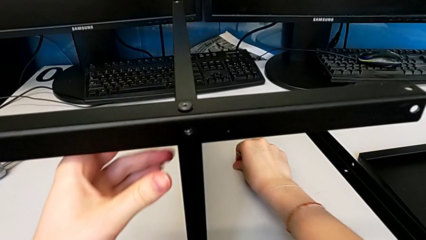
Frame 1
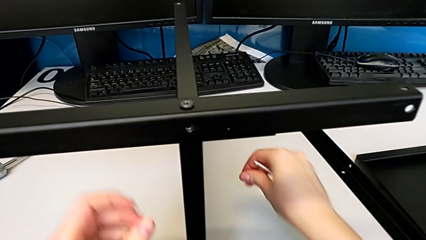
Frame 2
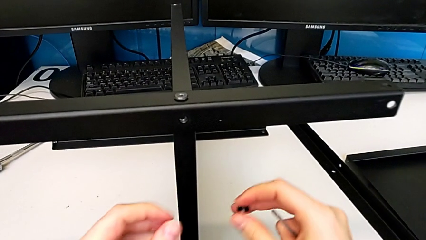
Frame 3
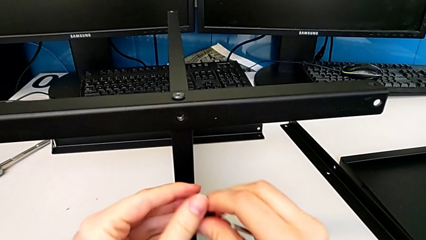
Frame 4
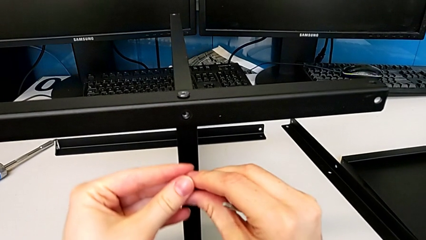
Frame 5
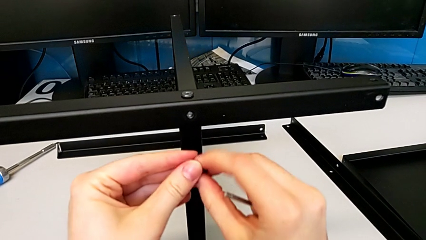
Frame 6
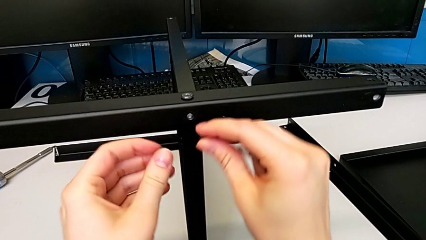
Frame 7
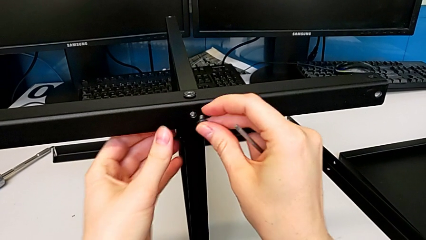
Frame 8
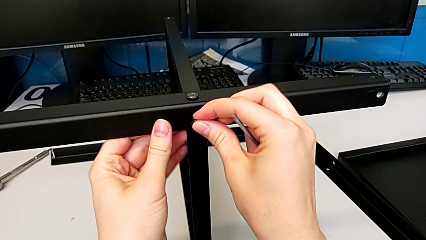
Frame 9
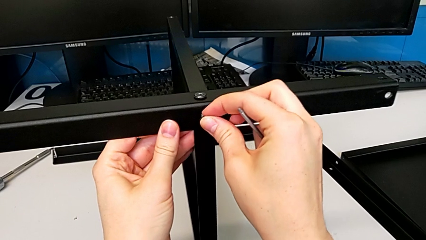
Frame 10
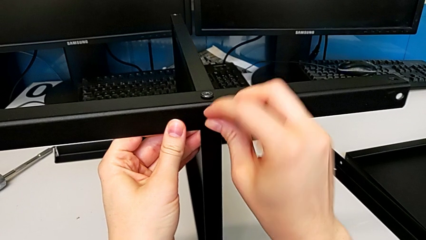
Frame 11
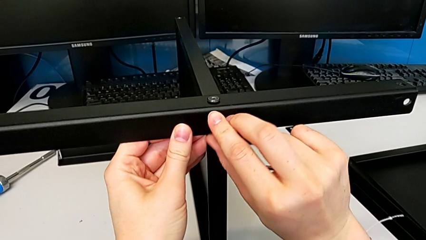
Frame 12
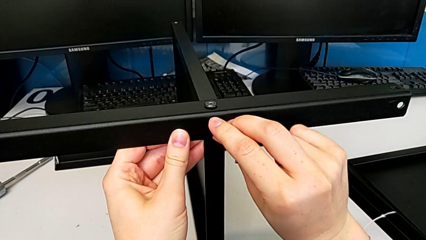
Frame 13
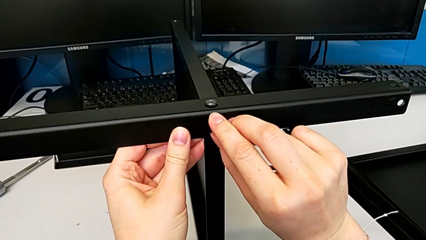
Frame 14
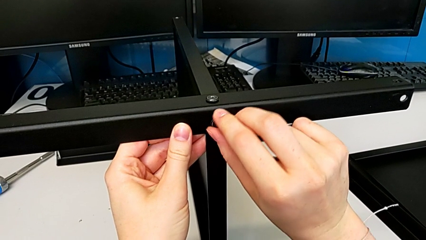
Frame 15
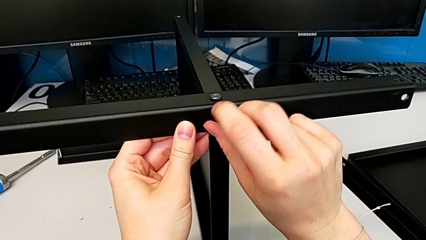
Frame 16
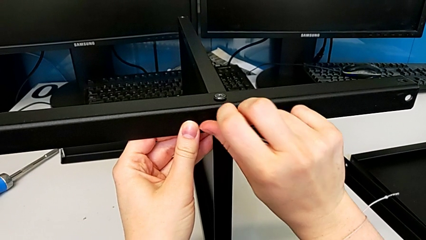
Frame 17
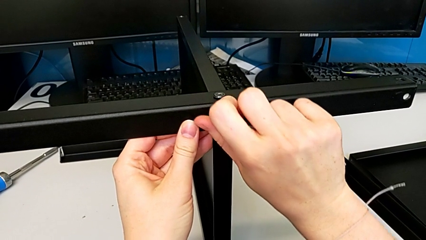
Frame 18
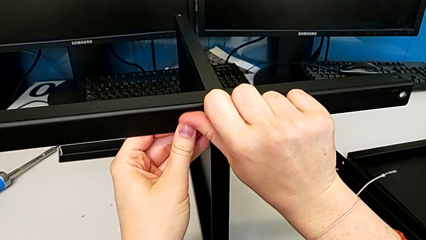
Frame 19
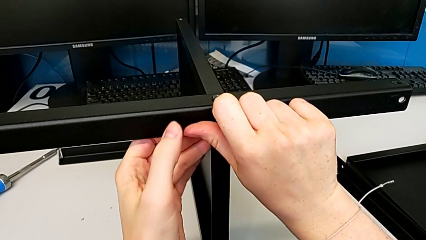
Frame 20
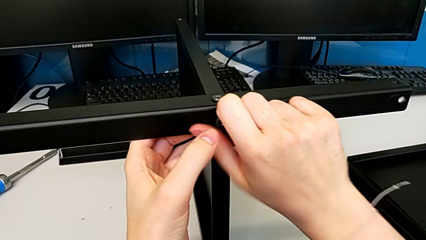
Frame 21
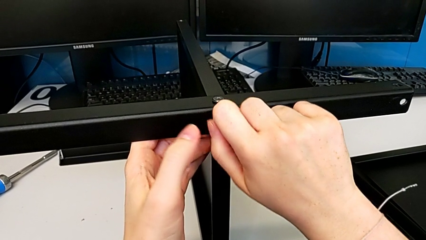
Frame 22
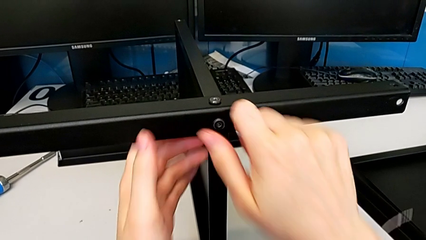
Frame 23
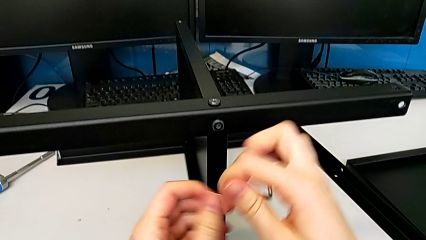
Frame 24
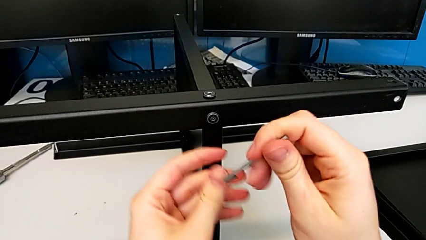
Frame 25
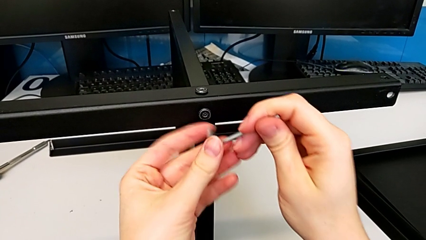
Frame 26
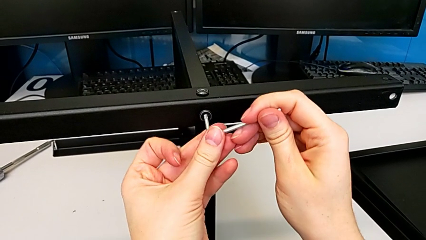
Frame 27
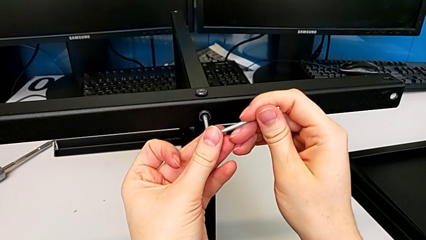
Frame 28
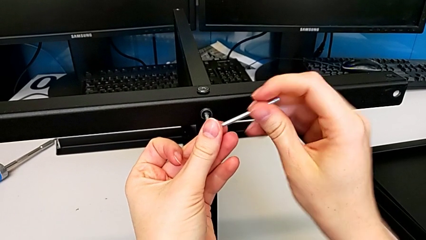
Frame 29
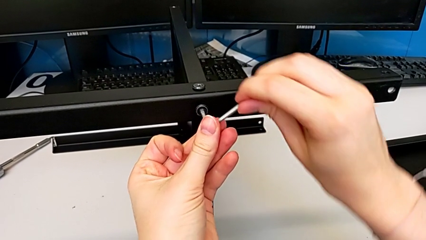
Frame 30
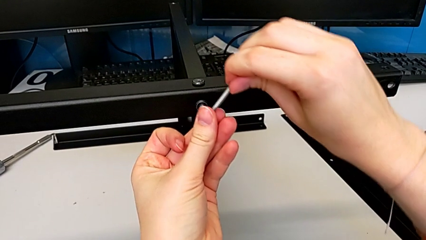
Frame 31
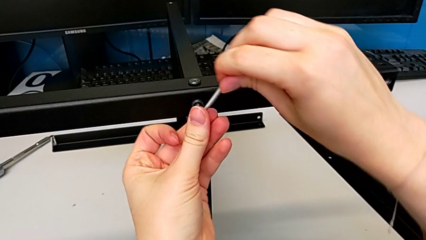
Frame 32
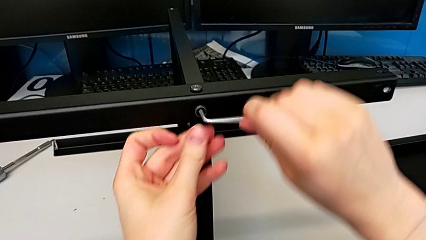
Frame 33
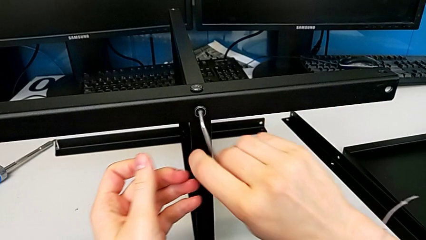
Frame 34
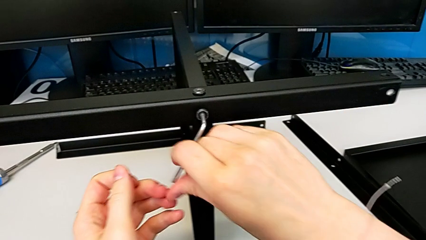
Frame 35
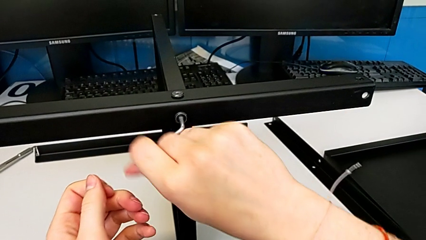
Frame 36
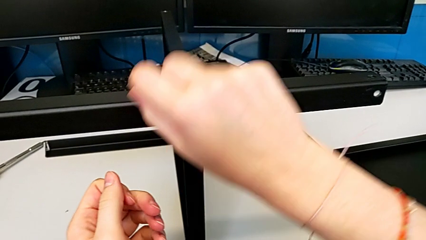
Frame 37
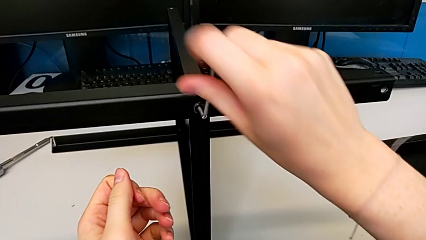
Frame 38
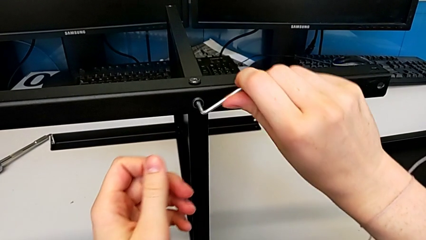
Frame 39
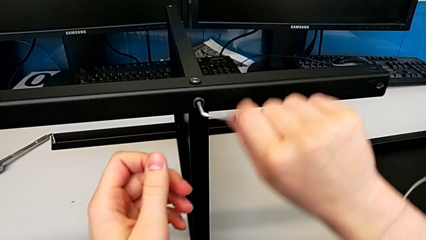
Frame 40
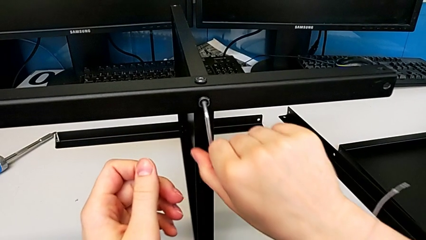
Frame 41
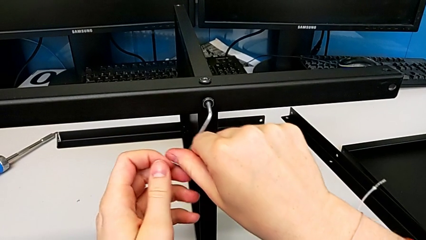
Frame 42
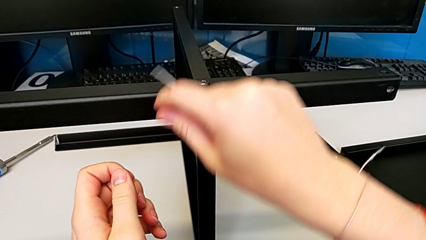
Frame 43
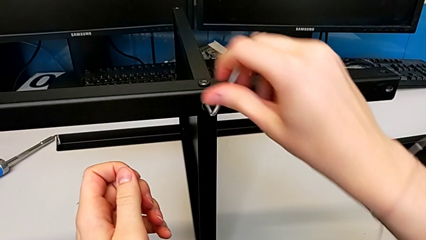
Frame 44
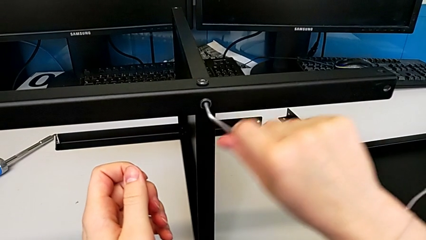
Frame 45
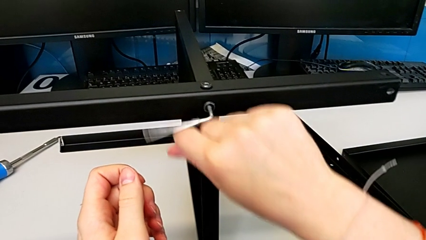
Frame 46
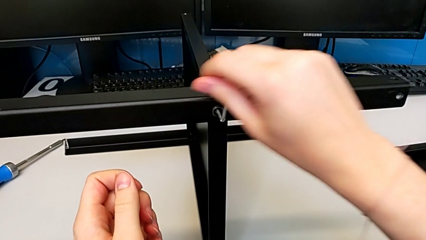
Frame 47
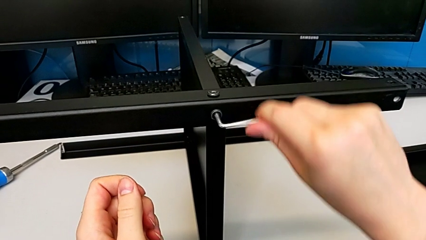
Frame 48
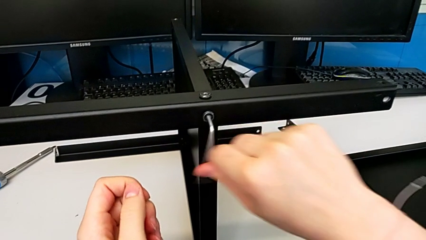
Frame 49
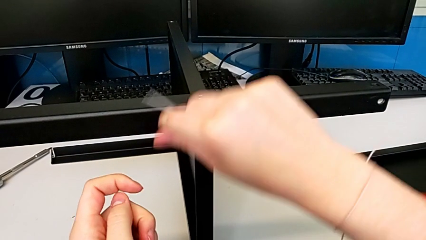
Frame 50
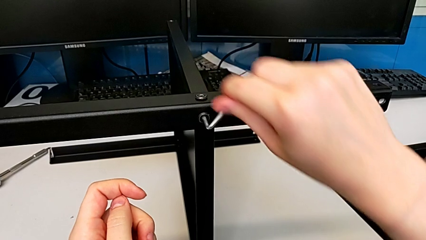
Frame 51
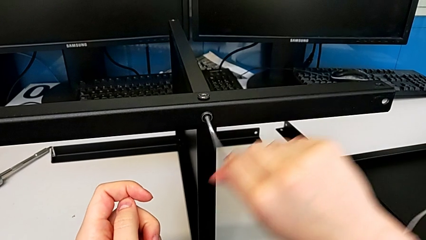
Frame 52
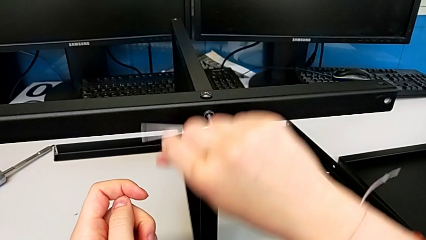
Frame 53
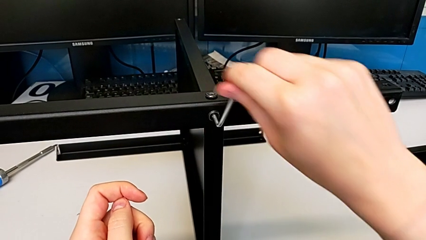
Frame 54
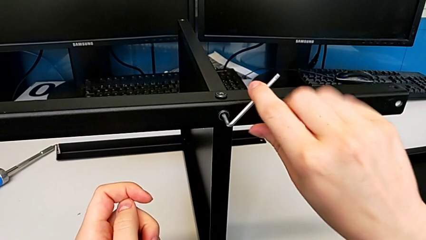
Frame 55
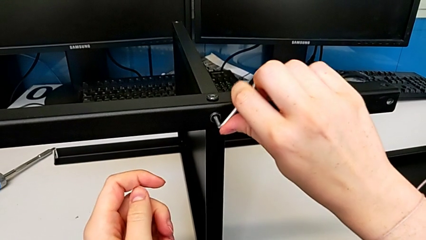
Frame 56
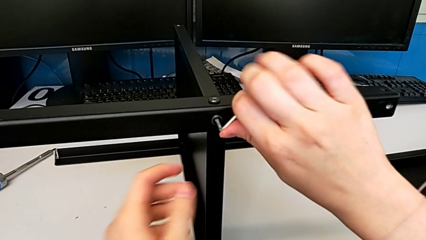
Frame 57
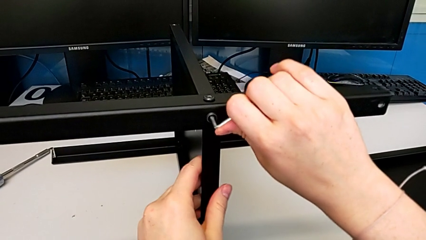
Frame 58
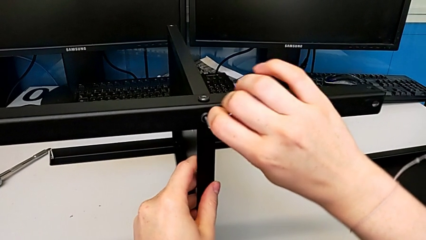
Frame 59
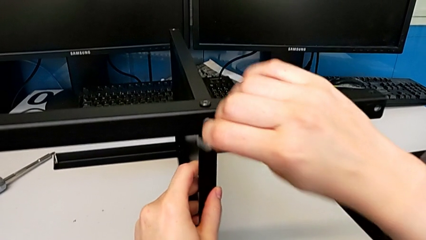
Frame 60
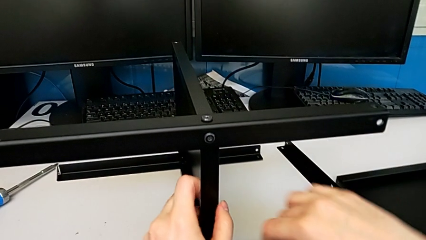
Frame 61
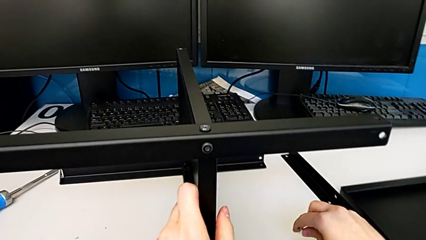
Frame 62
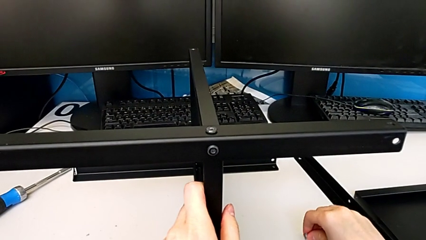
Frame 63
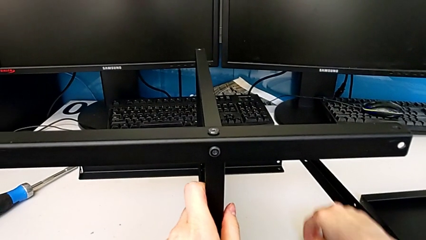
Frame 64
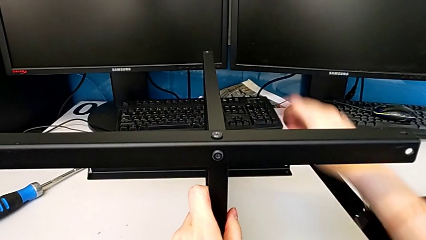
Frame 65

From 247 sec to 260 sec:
The camera wearer is assembling the third leg to the middle shelf. They grab the second hex socket head, insert it, screw it twice and grab the tray.

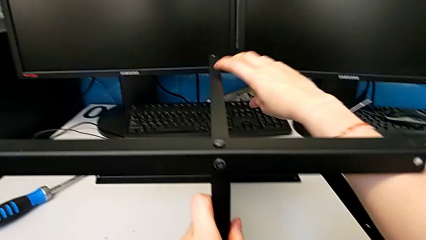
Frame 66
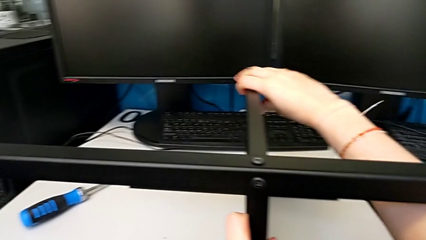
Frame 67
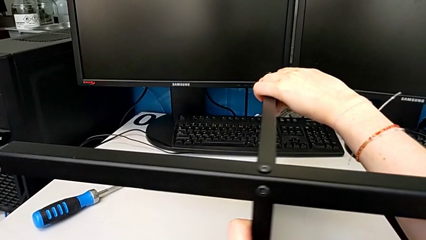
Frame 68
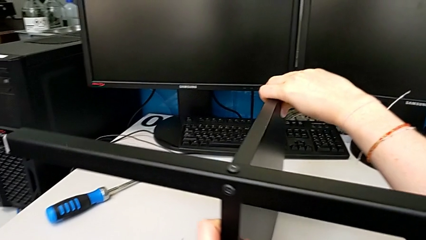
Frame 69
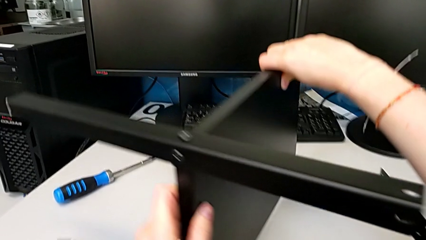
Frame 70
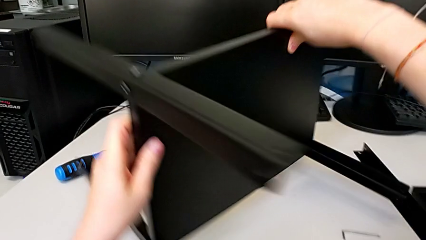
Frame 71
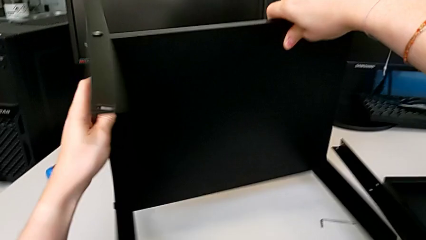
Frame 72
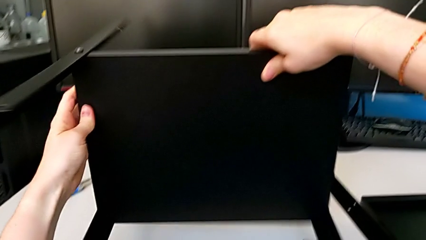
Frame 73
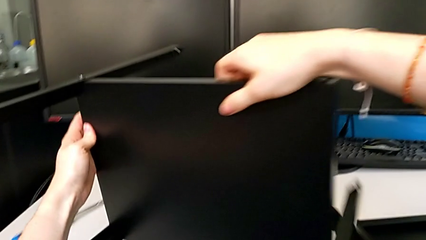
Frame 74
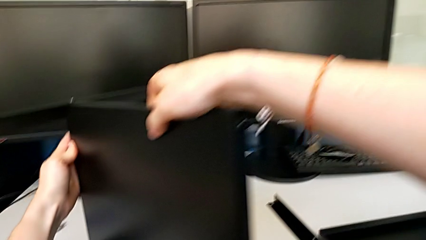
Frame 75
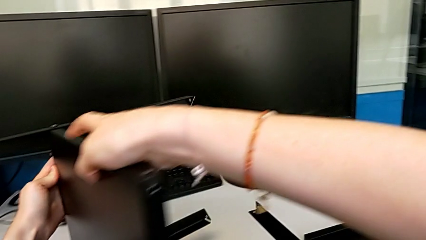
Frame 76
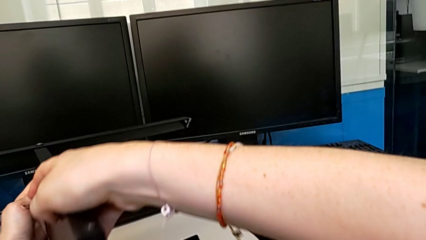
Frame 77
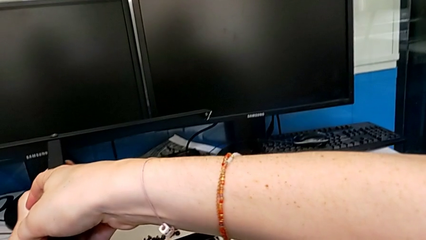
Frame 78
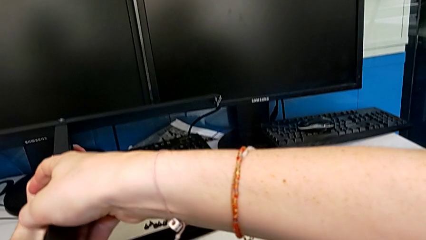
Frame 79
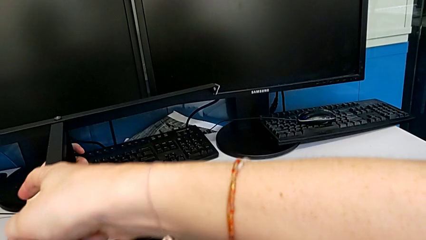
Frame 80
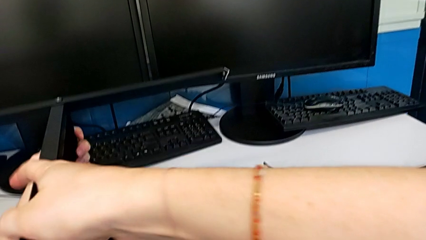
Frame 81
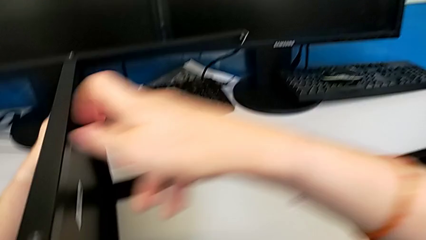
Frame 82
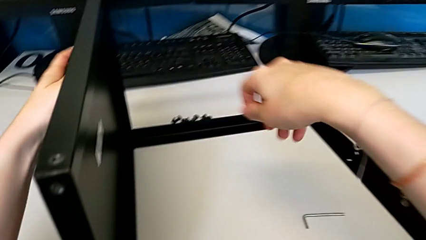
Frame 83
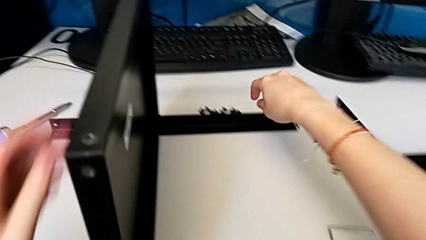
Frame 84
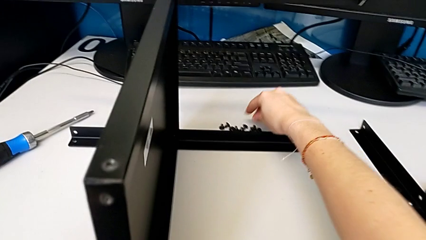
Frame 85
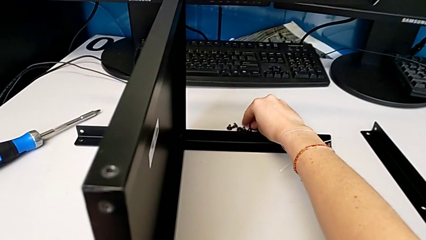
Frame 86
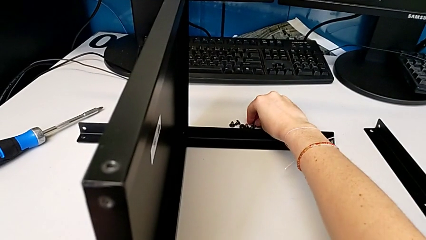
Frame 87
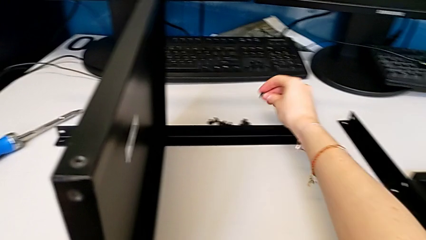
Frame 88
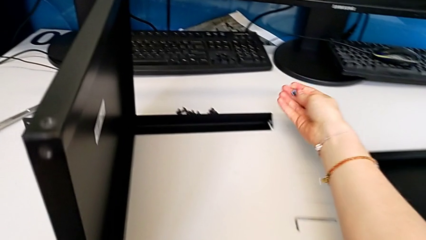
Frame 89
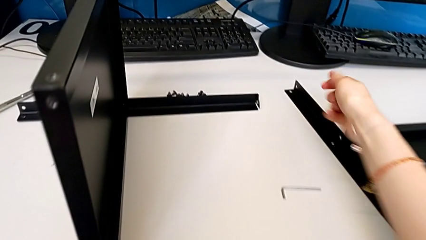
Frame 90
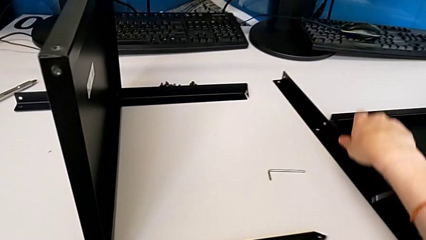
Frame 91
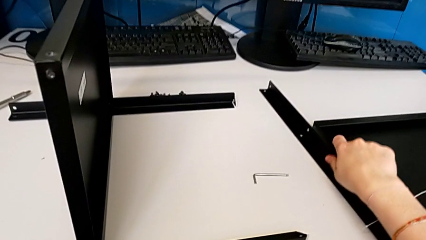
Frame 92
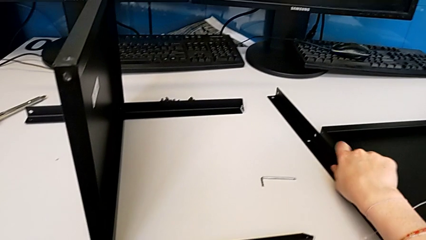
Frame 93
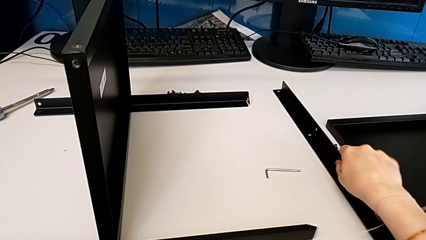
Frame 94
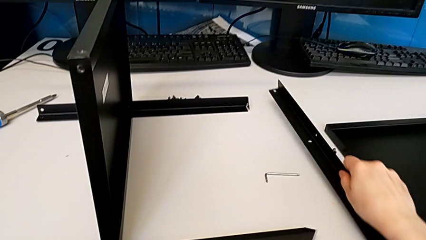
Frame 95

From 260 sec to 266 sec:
The camera wearer is assembling the fourth leg to the middle shelf. They rotate the tray, grab the first hex socket head and grab the fourth leg.
